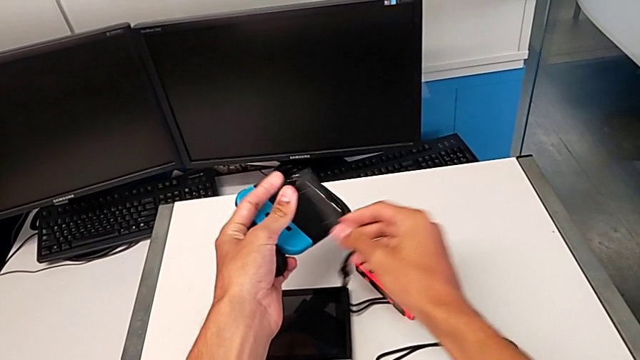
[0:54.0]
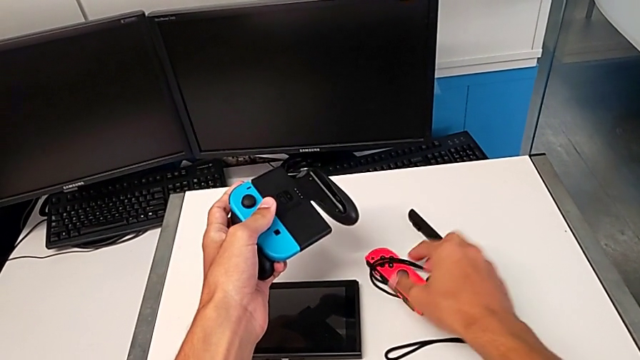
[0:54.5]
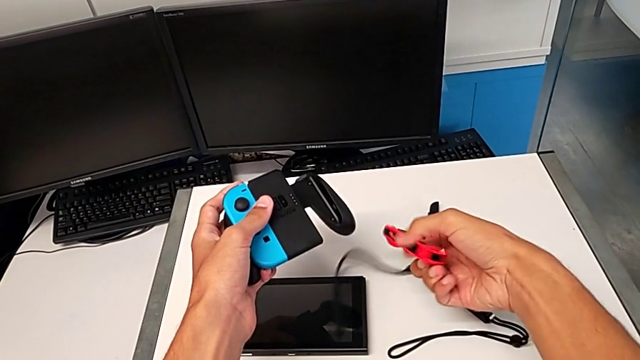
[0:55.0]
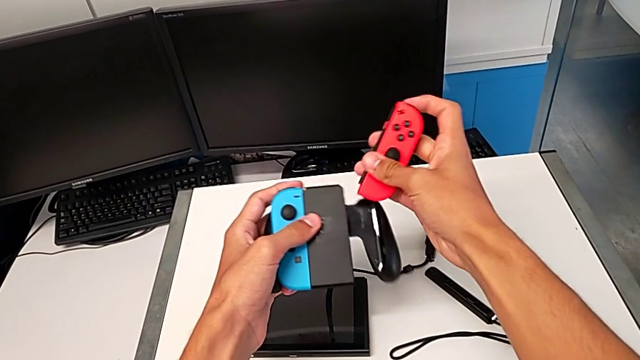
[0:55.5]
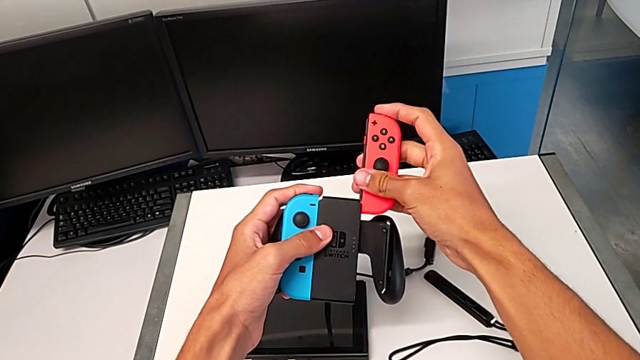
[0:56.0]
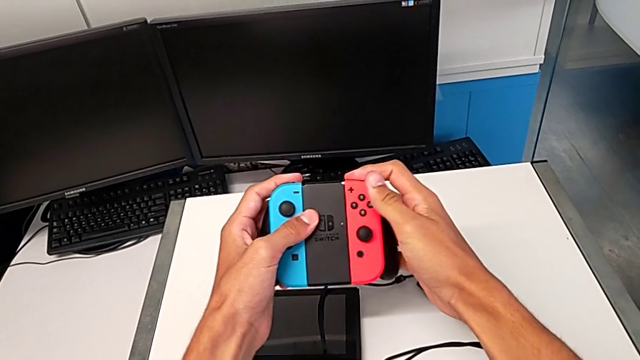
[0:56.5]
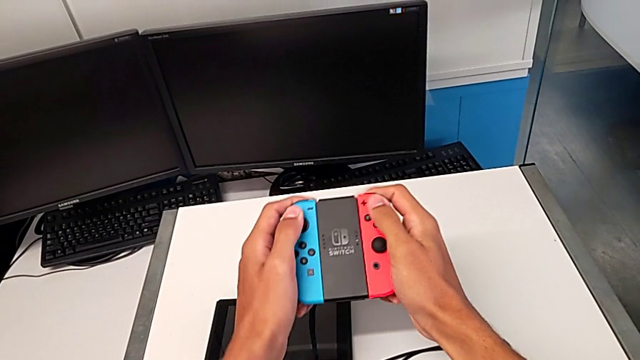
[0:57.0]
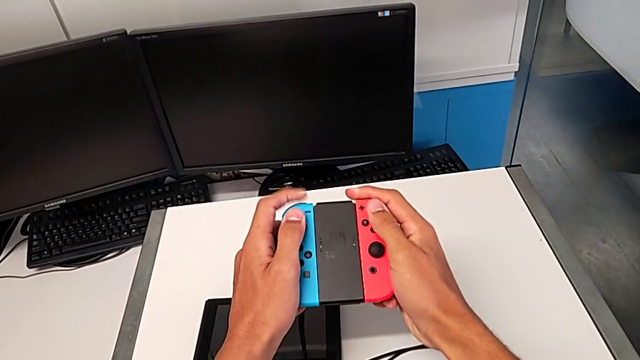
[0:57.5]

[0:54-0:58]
The camera wearer is attaching the controllers to the Joy-Con comfort grip. They place the Joy-Con strap, grab the red Joy-Con controller, lift it and assemble it, all with the right hand.

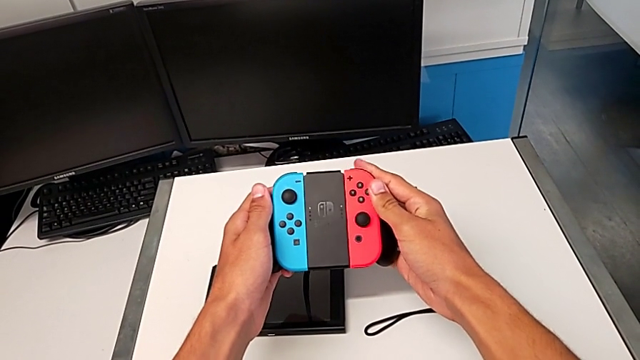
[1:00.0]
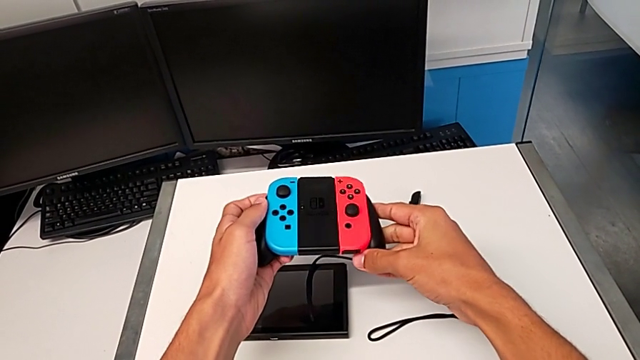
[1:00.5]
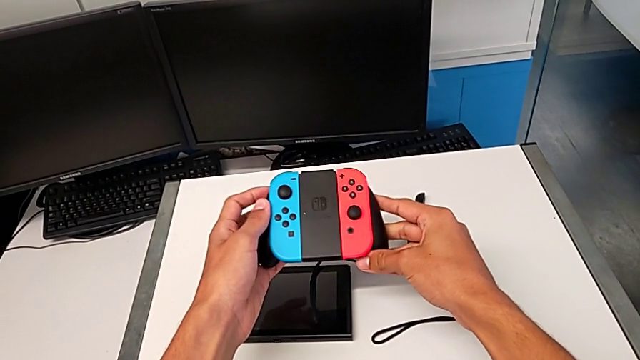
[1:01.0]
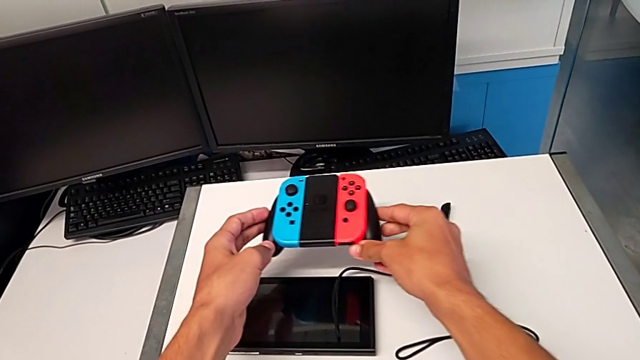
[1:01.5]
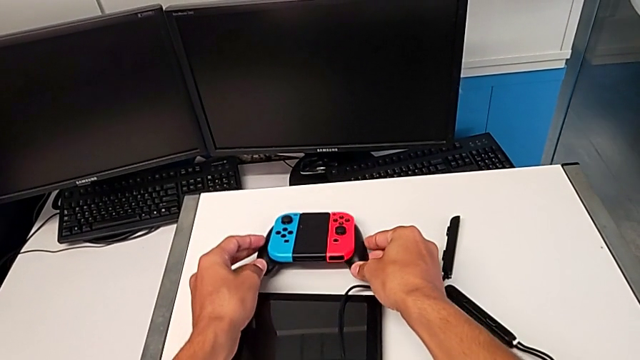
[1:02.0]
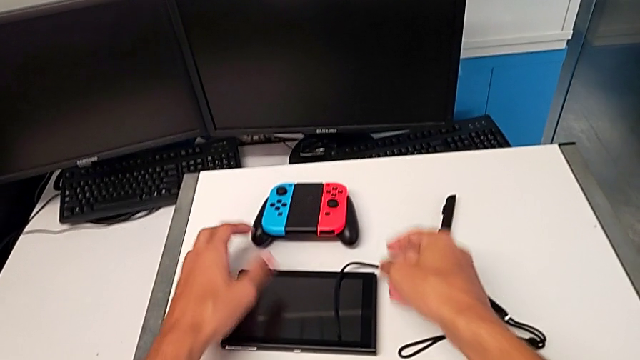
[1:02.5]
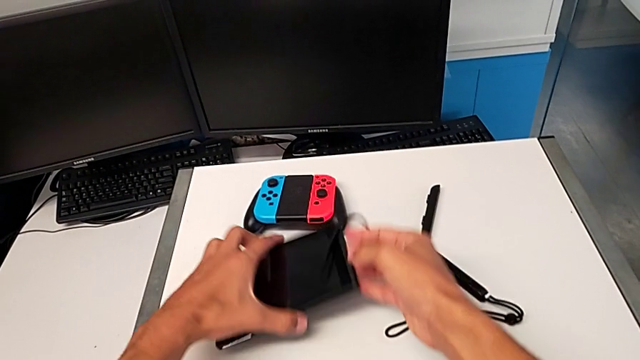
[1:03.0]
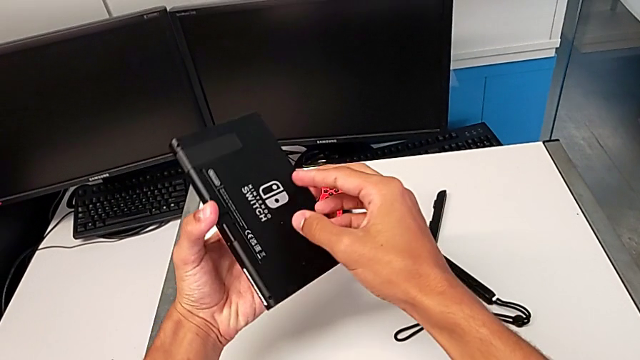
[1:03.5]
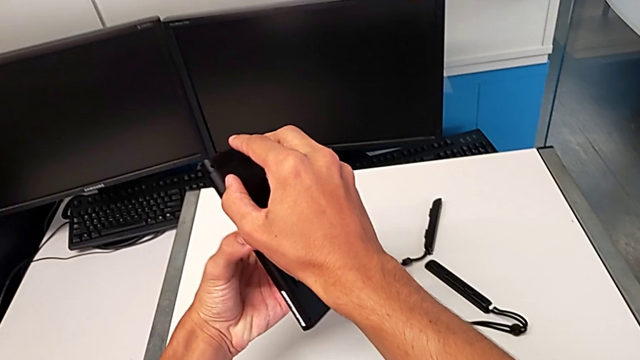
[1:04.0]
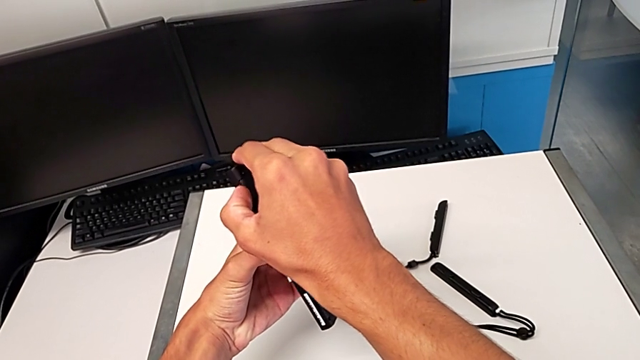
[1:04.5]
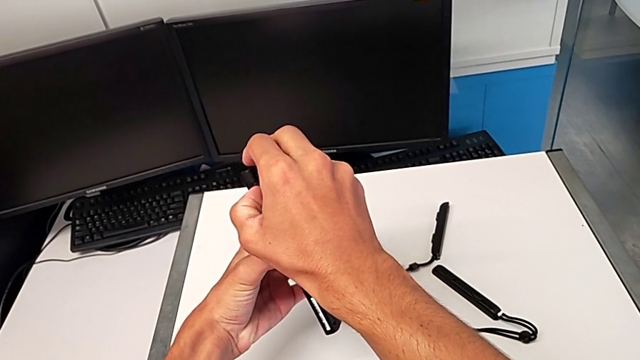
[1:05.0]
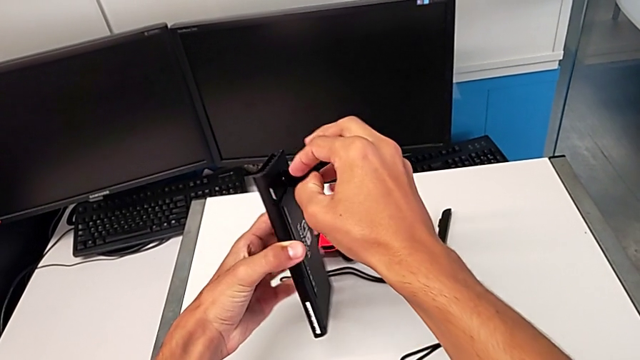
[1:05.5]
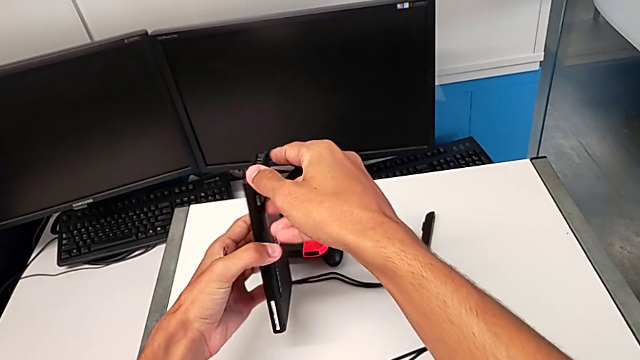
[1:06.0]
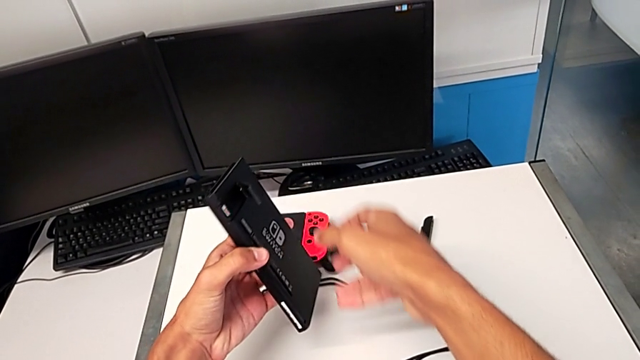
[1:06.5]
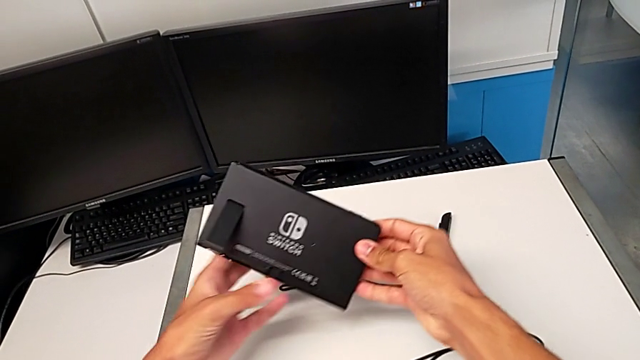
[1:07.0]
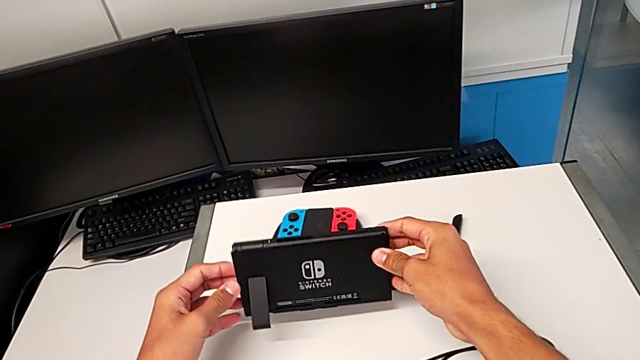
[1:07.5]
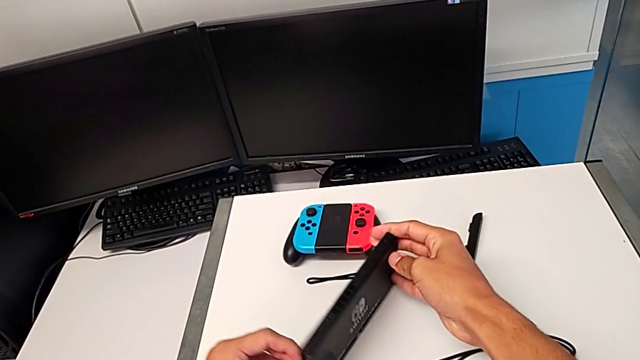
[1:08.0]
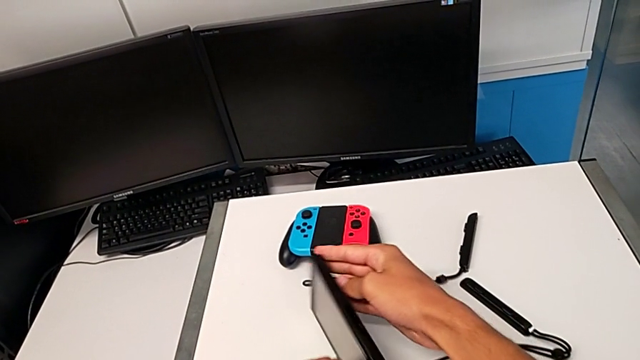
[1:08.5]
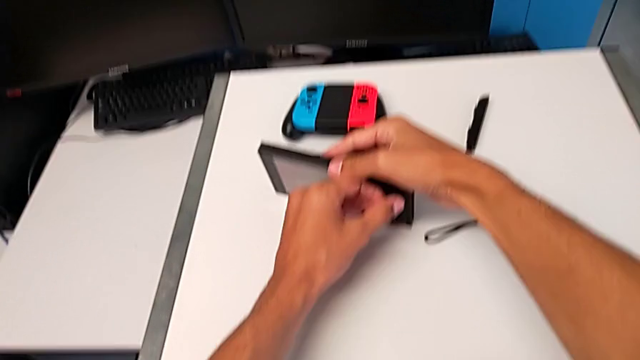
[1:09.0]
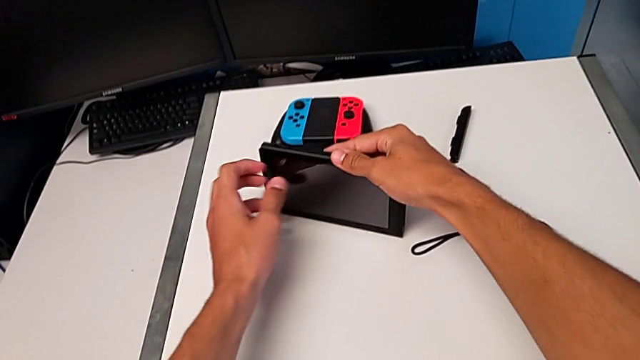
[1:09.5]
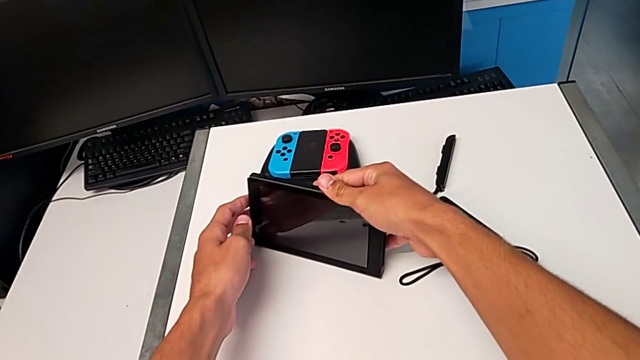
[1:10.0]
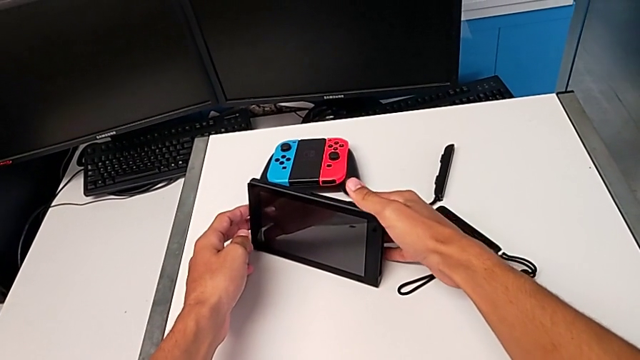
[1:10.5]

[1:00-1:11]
The camera wearer assembles the kickstand on the Nintendo Switch. They place the comfort grip, grab the Nintendo Switch, lift it, pull the kickstand and stand the Nintendo Switch.

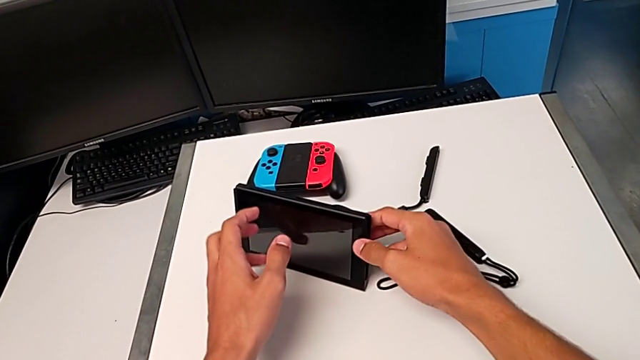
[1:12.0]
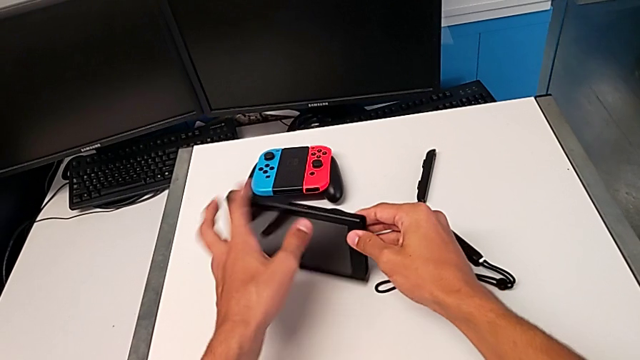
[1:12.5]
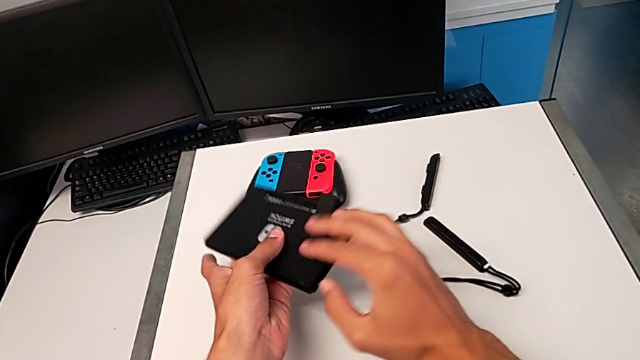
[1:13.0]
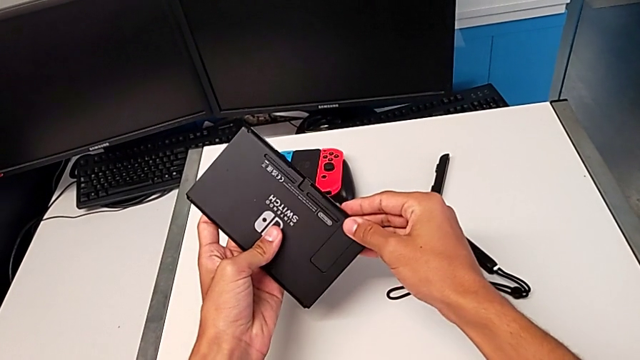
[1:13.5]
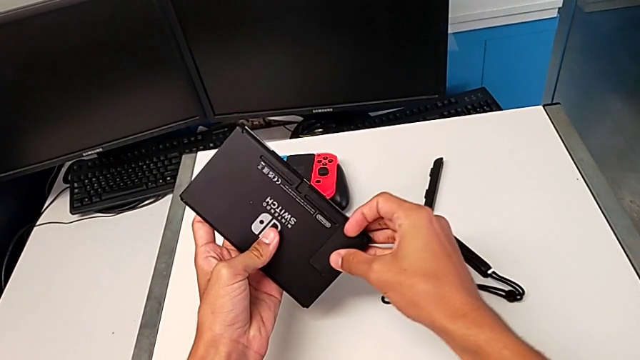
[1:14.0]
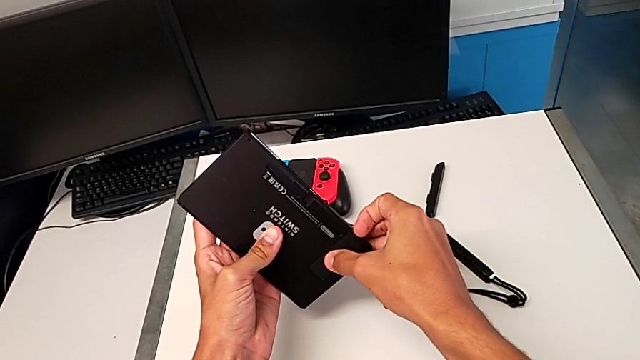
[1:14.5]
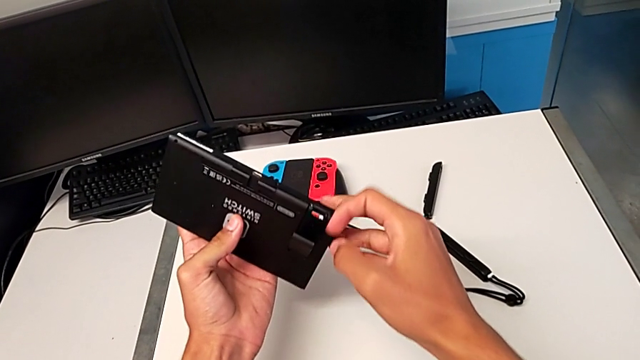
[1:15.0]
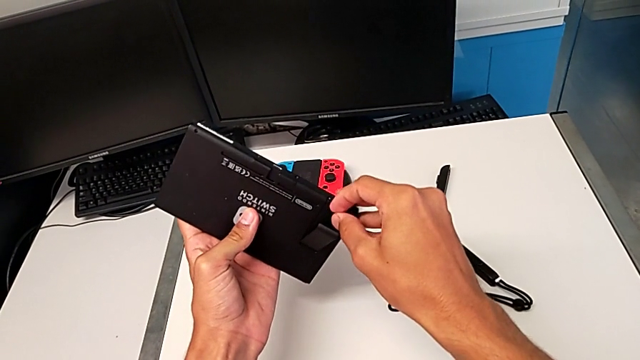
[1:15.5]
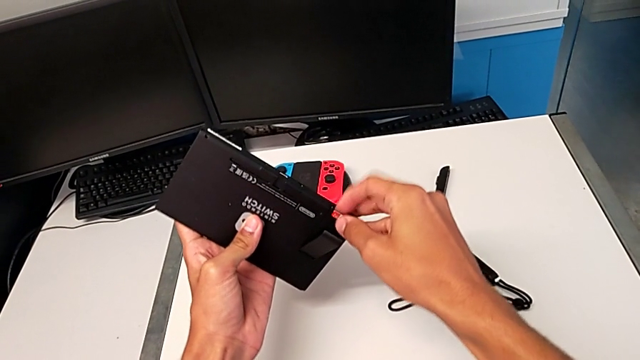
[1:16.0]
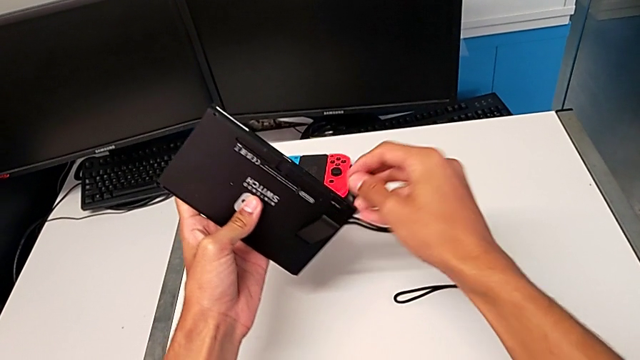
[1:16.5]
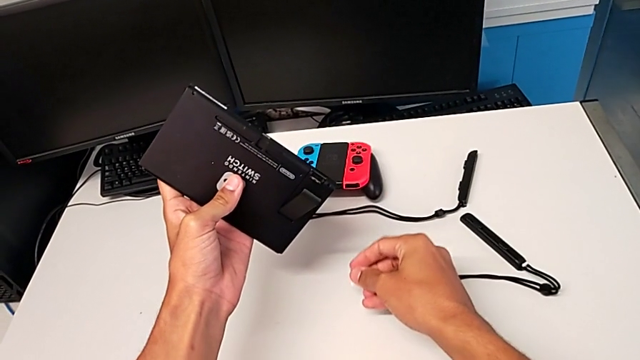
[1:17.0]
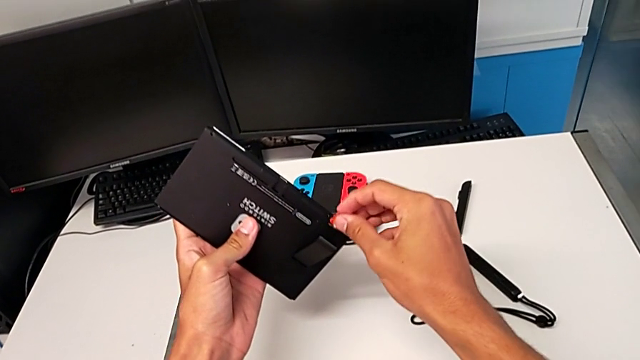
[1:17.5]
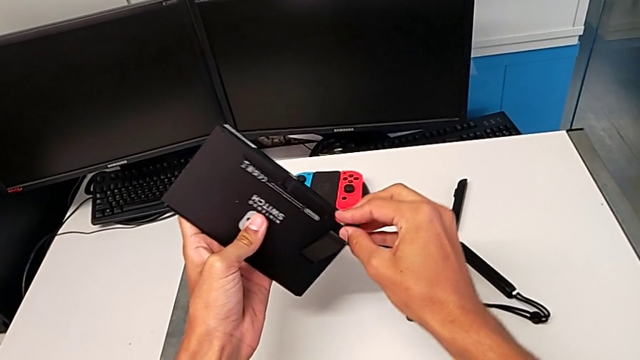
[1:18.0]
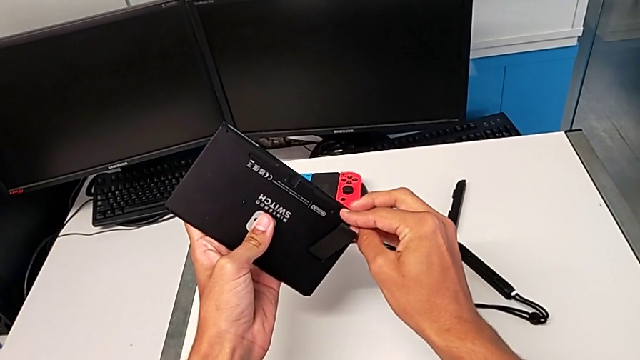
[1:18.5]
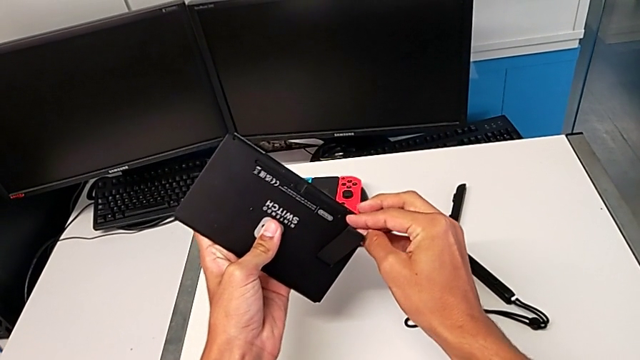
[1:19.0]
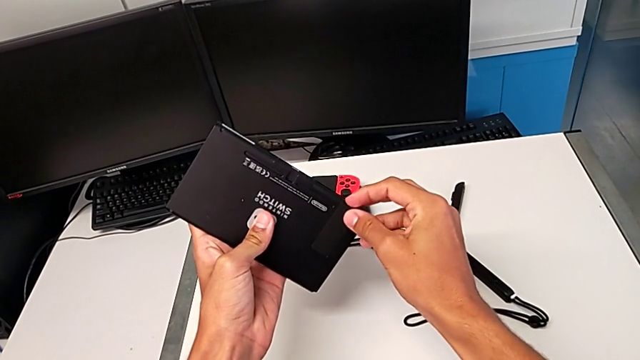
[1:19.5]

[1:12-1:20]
The camera wearer is exchanging the game card on the Nintendo Switch. They grab the Nintendo Switch and lift the Nintendo Switch, all with the left hand. They close the kickstand, wrongly open the kickstand, close it and insert the SD card.
